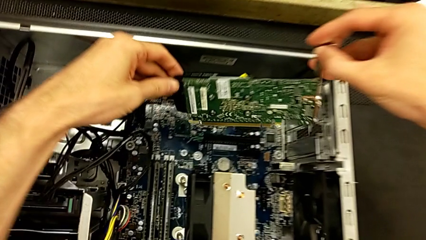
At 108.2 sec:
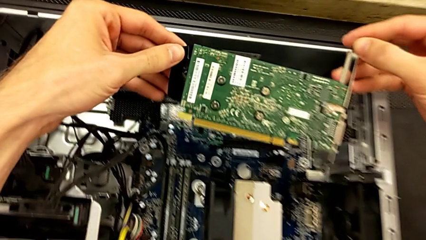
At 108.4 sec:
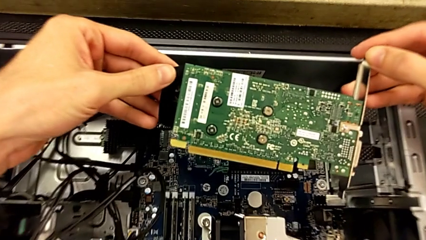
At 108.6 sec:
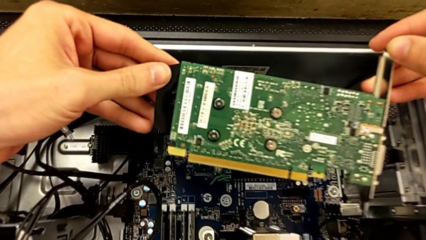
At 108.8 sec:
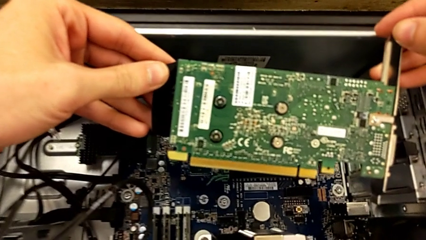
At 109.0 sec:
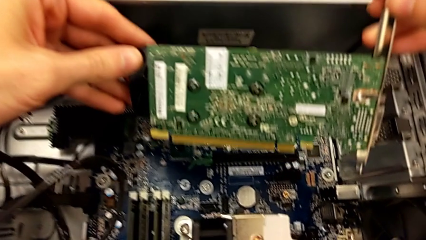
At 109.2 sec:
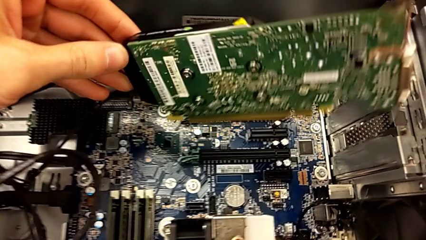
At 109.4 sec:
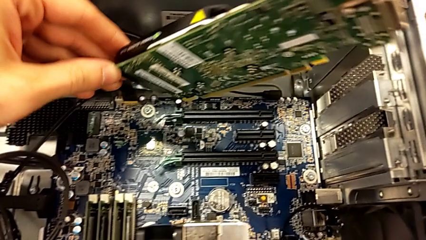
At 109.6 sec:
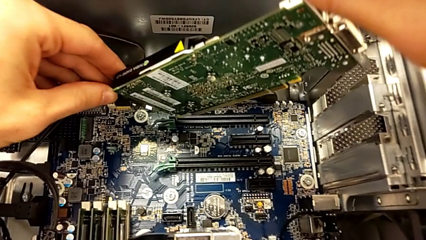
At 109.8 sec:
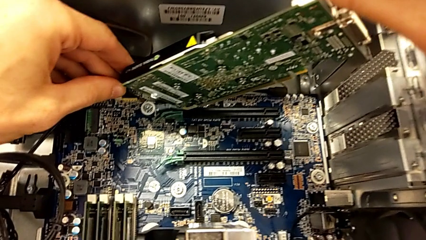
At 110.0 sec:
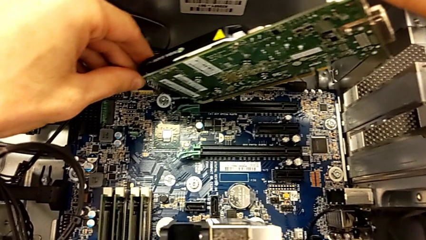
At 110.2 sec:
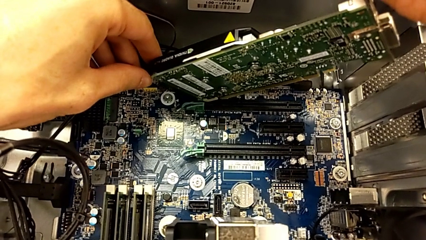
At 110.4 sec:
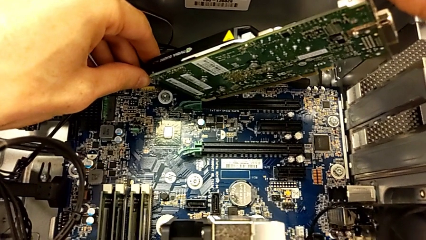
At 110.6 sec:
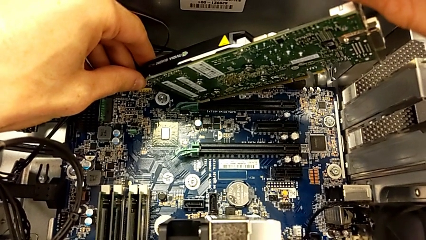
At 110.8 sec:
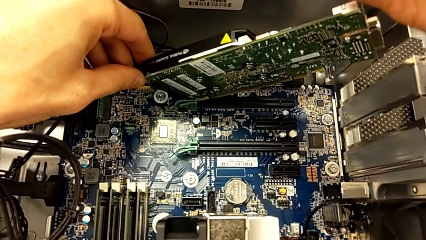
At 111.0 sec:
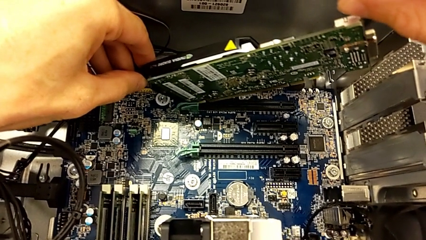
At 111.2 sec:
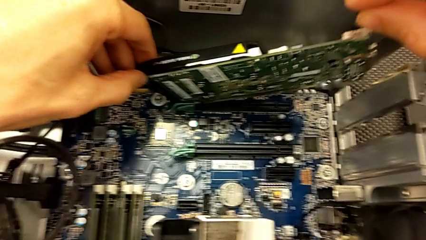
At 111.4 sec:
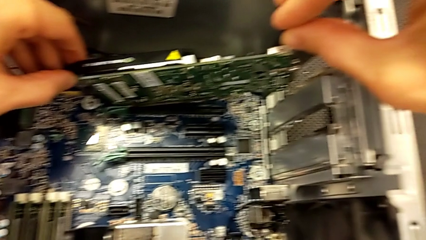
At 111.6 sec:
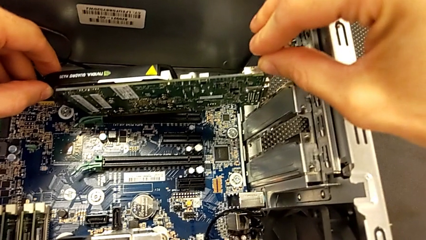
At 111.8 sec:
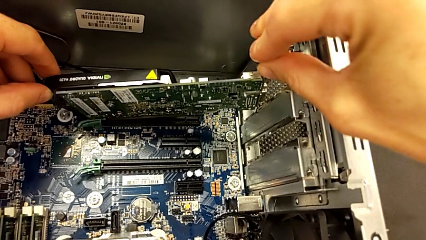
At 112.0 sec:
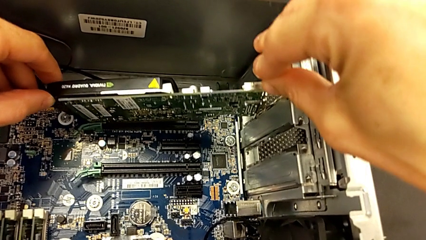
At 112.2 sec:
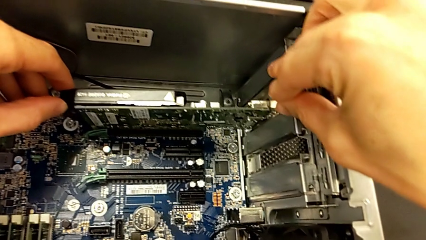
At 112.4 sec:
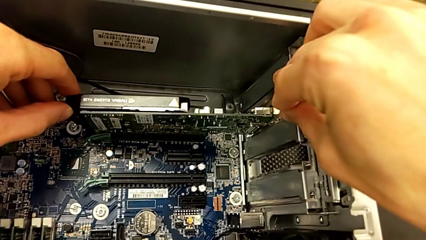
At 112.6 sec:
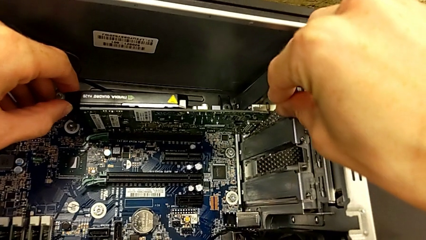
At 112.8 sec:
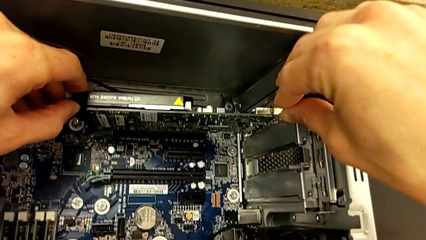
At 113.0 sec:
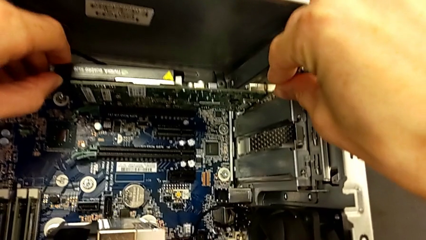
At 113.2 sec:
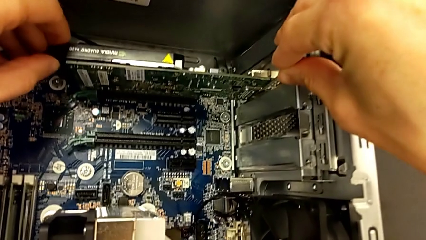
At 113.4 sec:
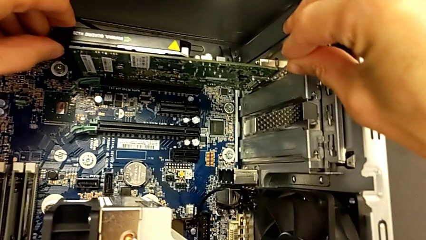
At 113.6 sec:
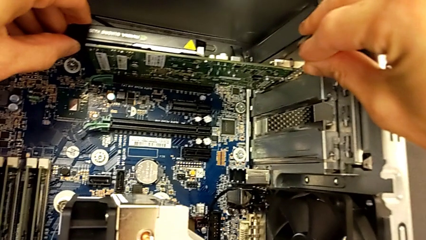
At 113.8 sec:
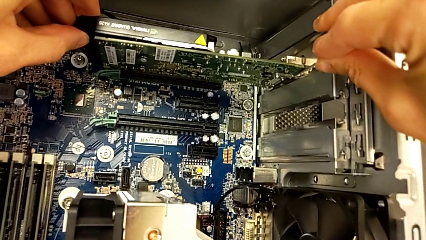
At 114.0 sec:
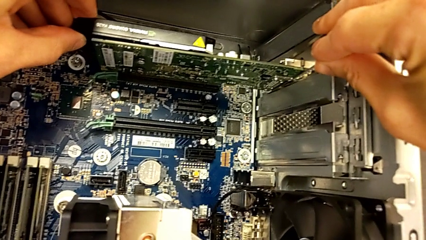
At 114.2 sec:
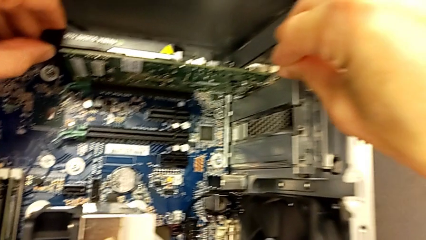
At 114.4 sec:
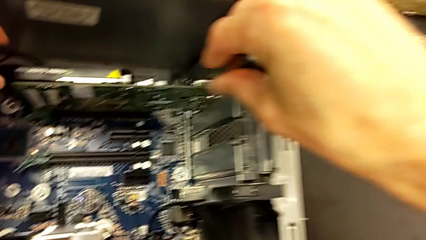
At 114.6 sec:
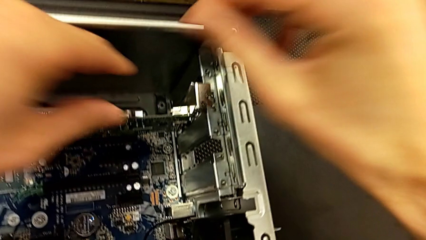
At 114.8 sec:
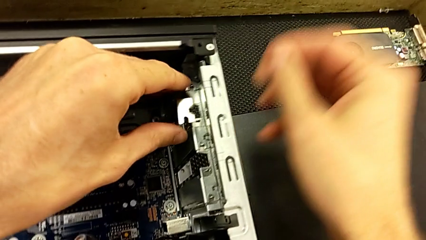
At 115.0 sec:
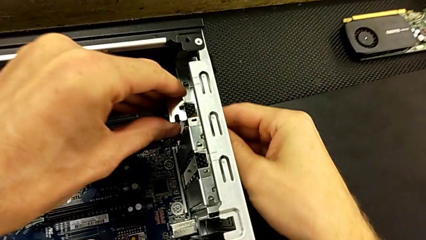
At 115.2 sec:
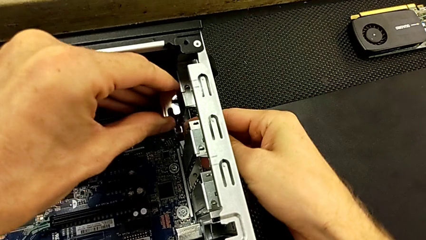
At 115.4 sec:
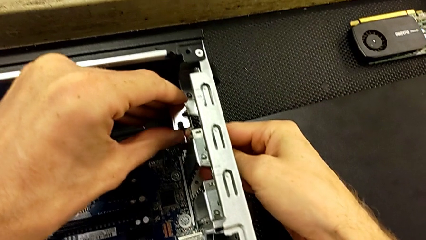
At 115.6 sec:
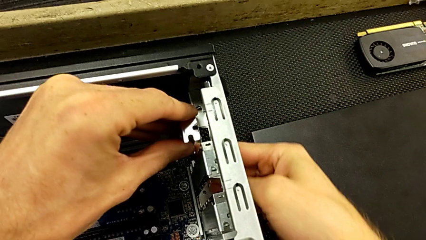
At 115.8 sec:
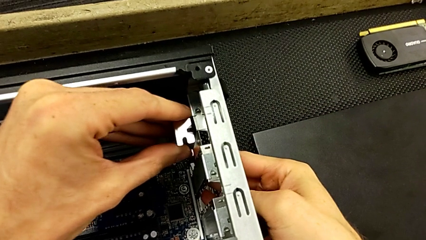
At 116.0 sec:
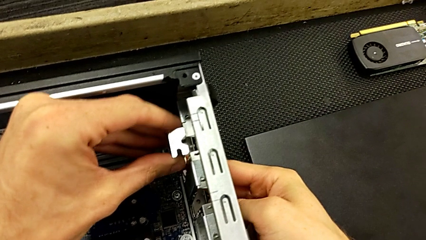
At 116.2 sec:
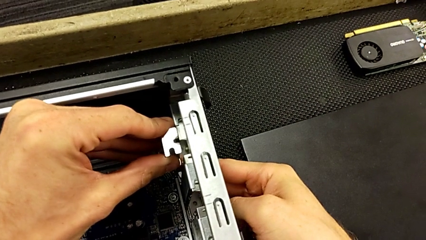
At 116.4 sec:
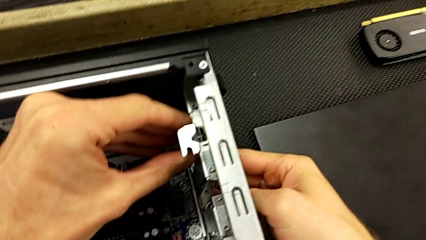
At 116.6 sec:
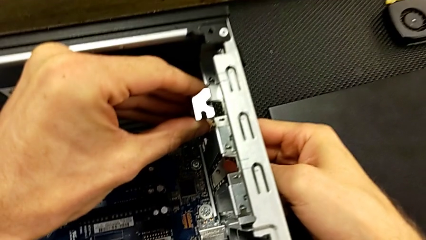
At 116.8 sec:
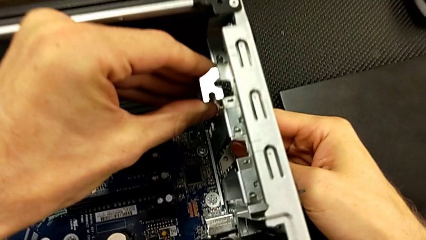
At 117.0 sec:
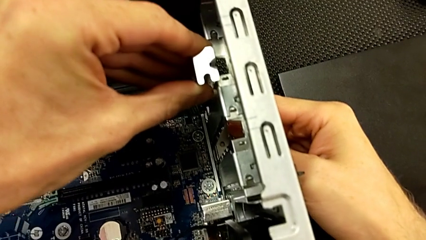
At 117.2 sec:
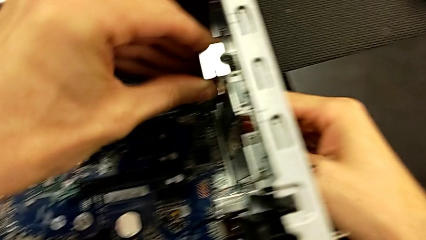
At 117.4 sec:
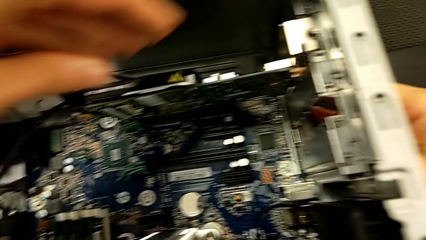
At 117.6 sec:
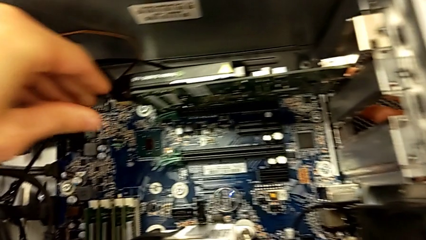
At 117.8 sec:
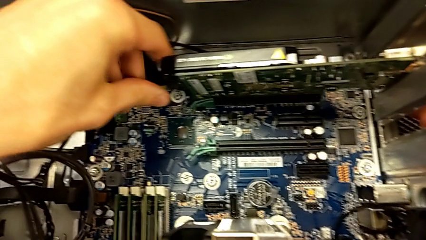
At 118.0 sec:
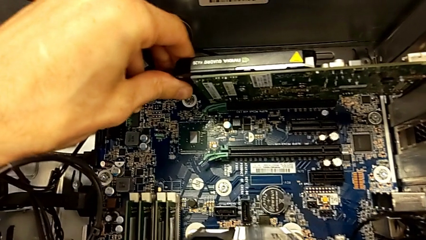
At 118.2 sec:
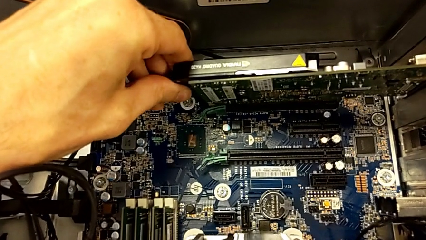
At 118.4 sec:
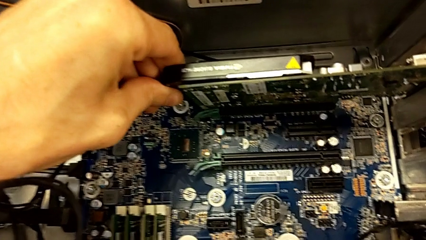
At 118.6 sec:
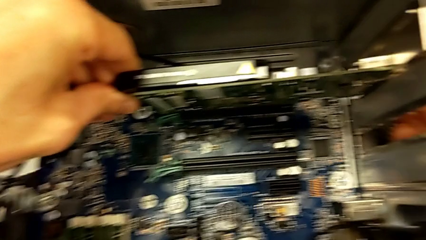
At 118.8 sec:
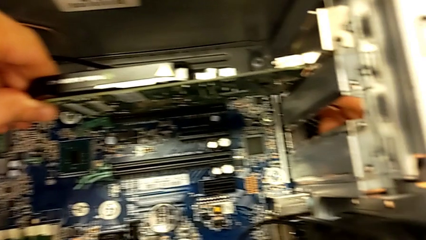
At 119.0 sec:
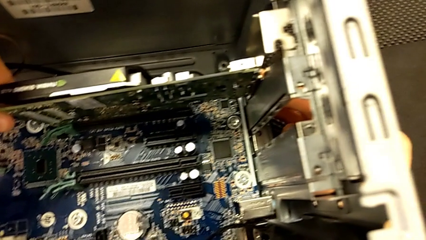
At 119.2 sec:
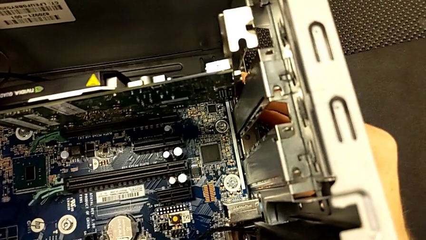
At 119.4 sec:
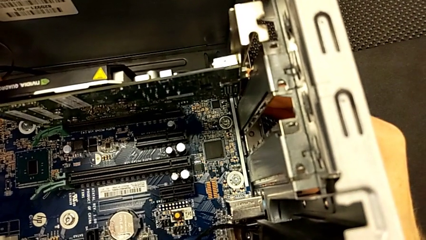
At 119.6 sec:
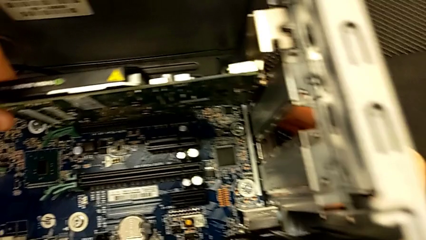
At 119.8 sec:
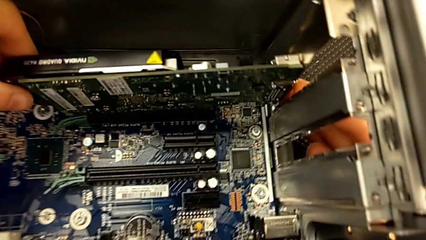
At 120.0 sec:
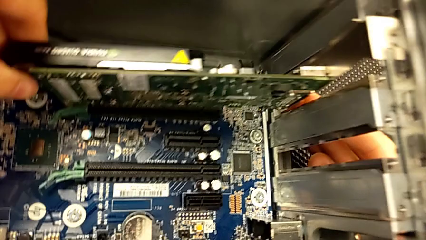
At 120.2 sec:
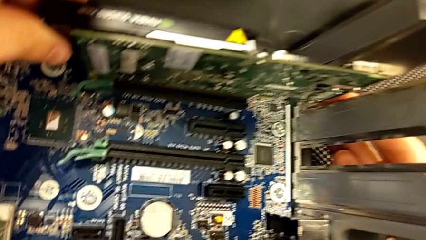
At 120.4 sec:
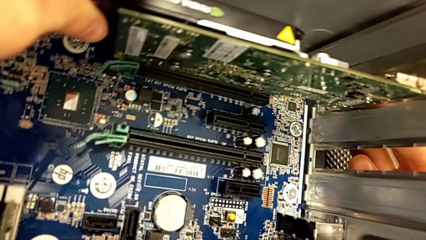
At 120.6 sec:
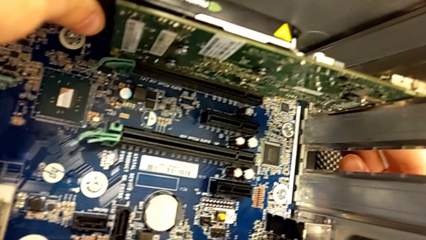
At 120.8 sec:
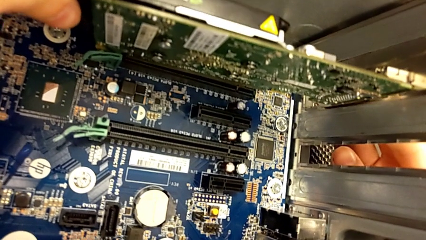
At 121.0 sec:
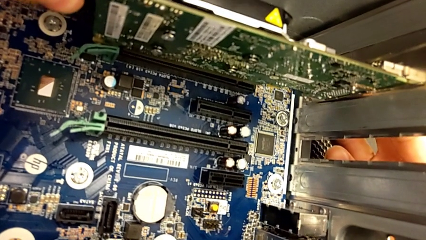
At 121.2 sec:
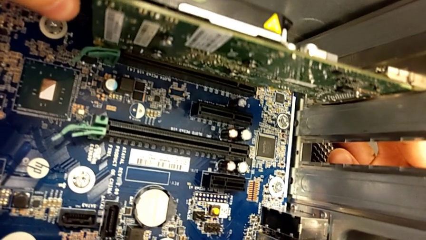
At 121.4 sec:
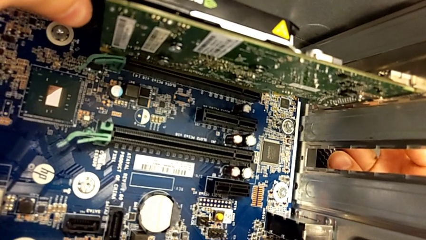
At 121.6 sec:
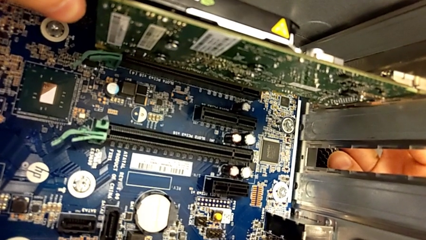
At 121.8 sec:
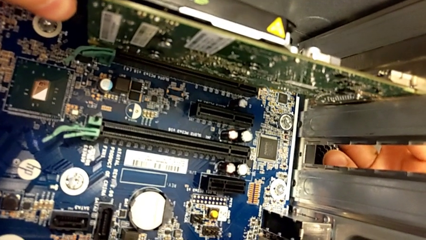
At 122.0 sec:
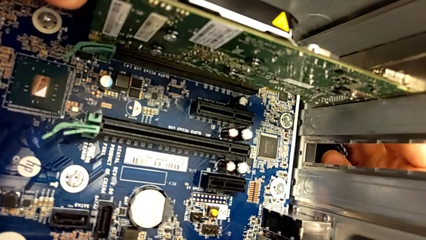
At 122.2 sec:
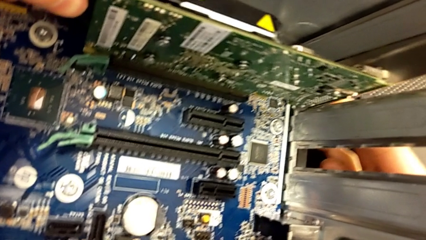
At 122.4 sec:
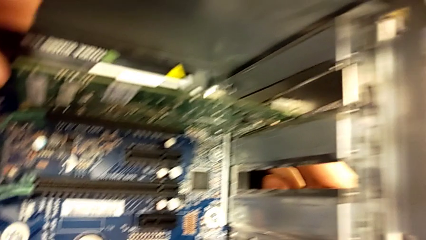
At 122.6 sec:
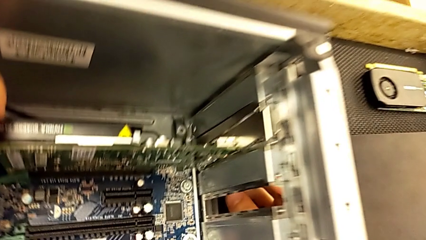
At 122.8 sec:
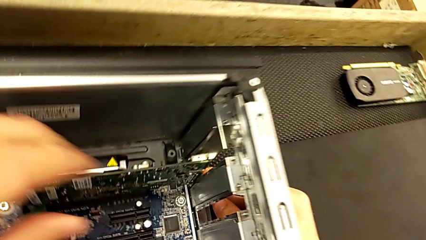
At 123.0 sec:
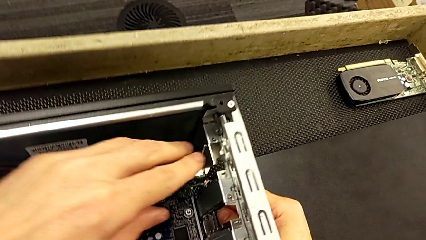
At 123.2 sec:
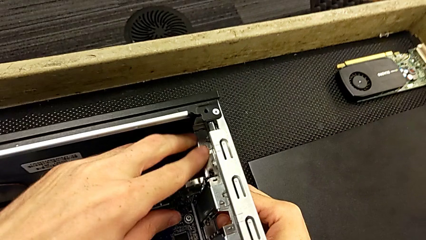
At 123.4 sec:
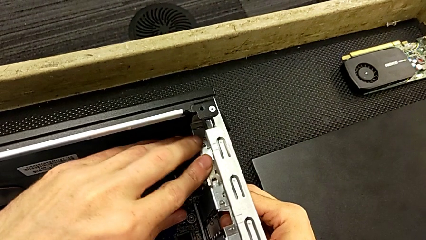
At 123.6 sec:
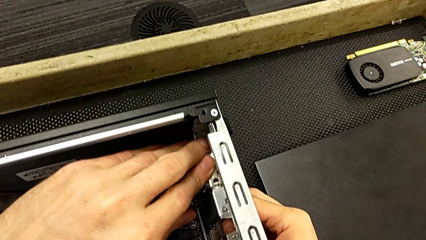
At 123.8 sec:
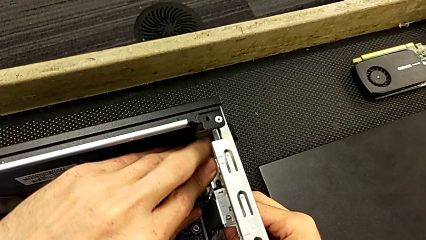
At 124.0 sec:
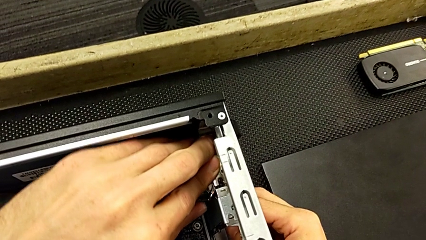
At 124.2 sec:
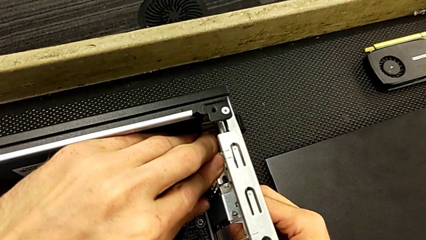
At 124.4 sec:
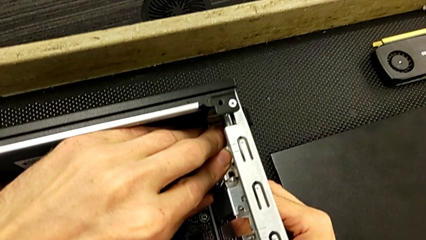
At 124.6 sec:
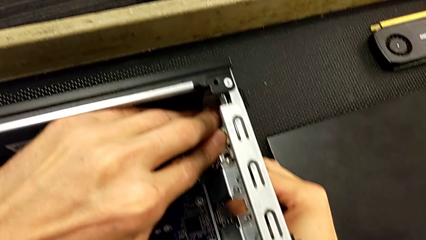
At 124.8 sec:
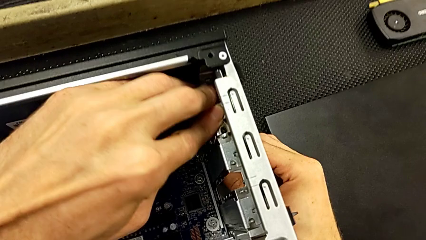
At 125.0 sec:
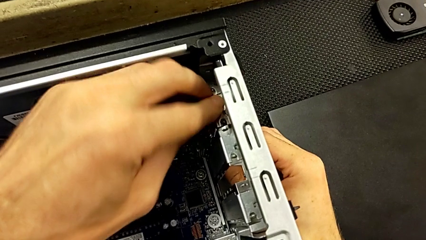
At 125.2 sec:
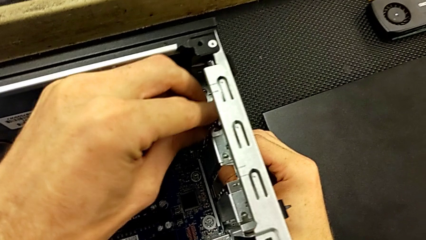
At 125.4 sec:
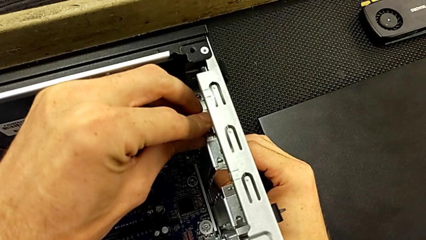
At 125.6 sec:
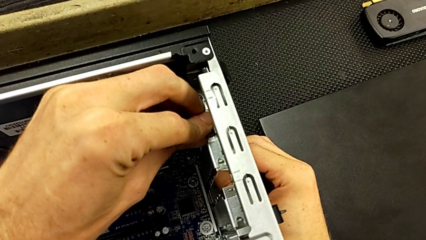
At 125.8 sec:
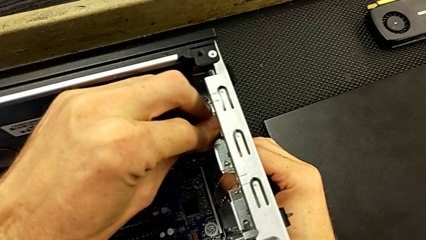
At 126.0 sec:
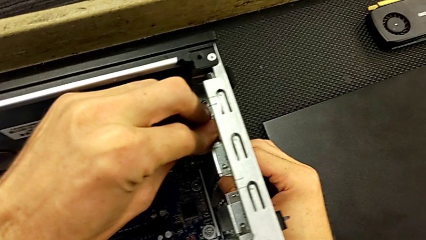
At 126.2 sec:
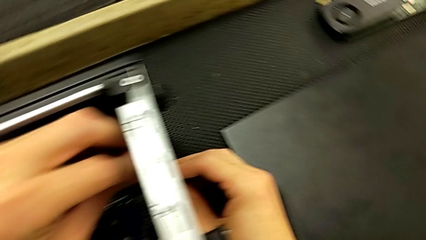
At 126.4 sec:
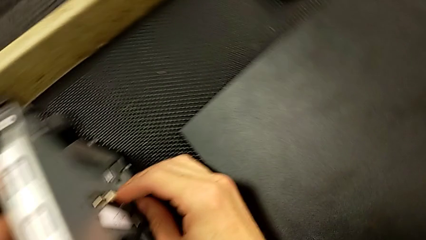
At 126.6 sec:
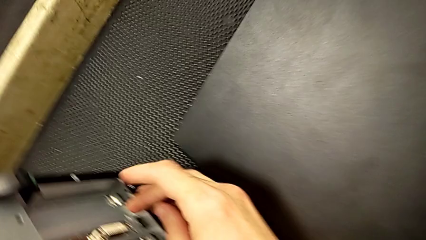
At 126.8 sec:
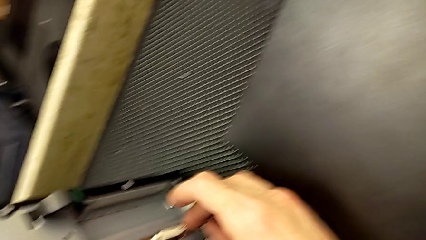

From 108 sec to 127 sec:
The camera wearer is installing the first graphic card into the computer. They keep inserting the first graphic card and begin to assemble it.
